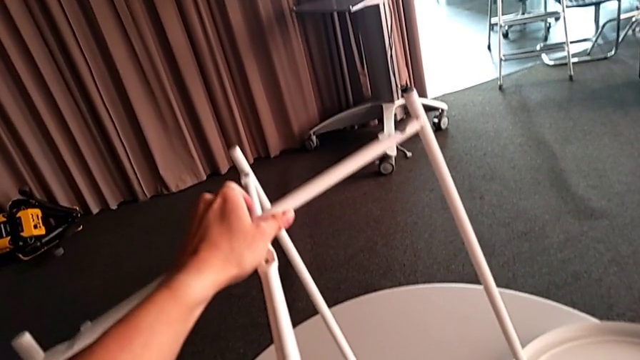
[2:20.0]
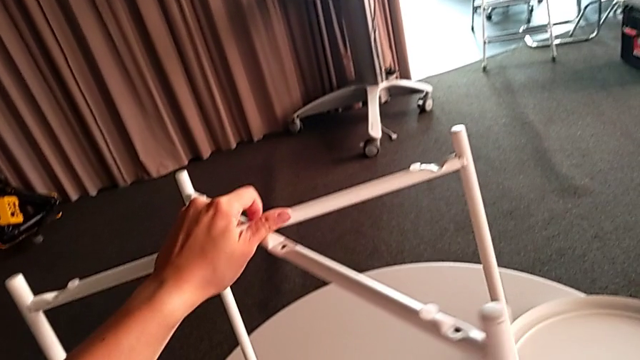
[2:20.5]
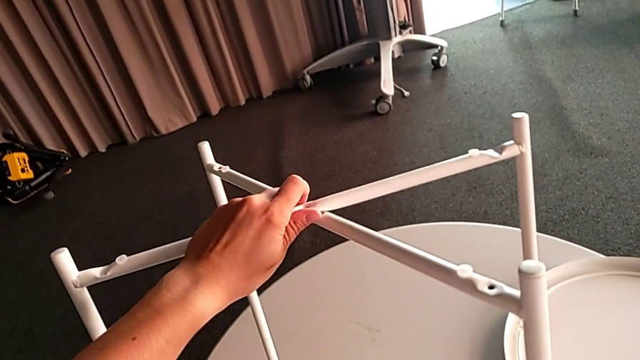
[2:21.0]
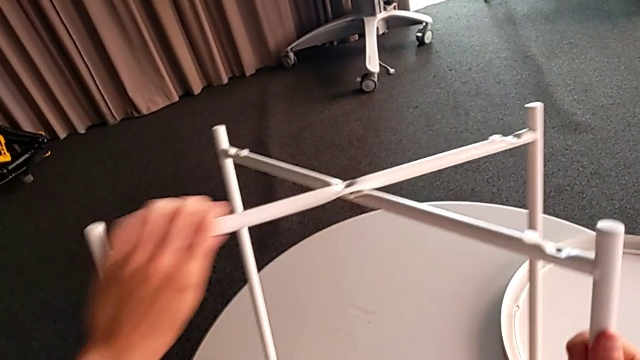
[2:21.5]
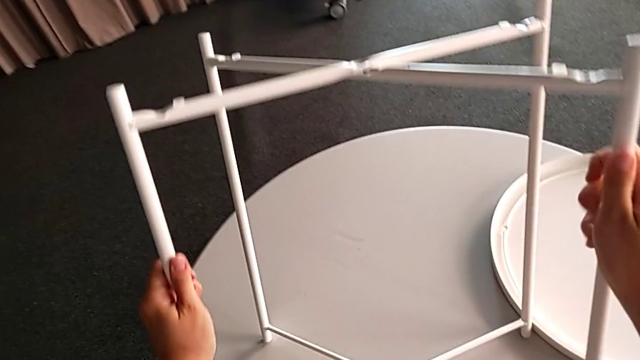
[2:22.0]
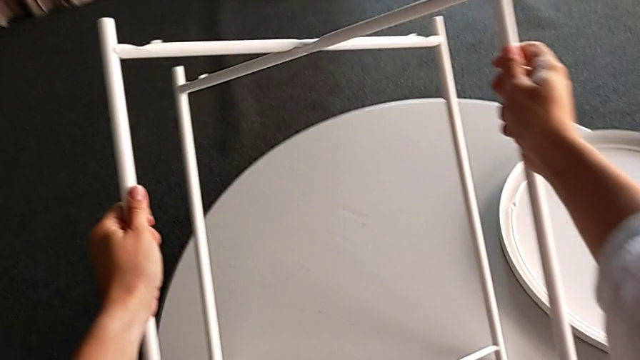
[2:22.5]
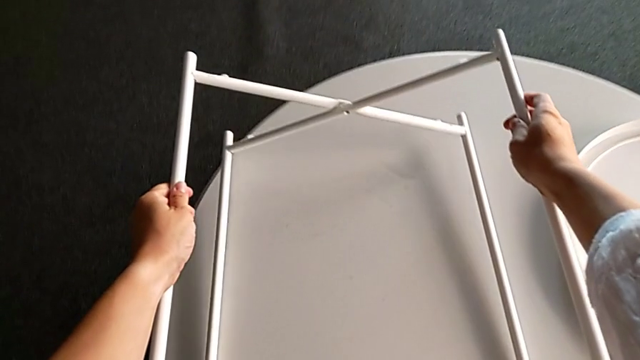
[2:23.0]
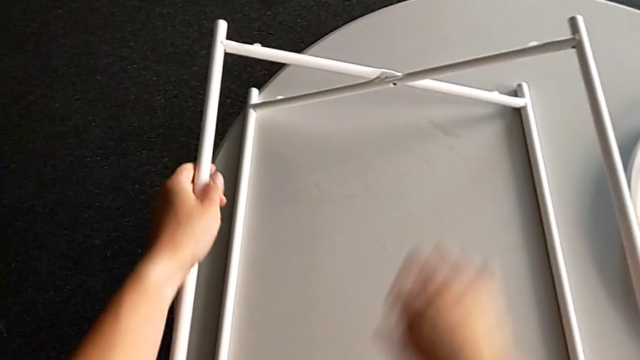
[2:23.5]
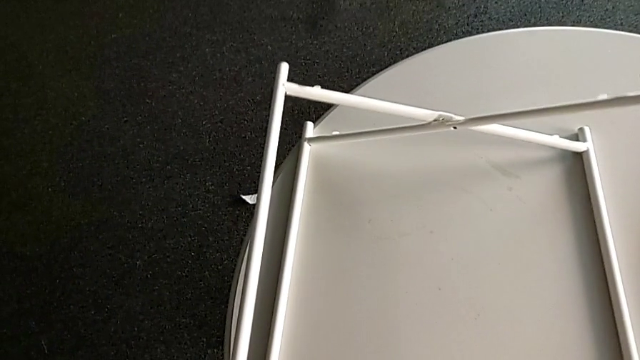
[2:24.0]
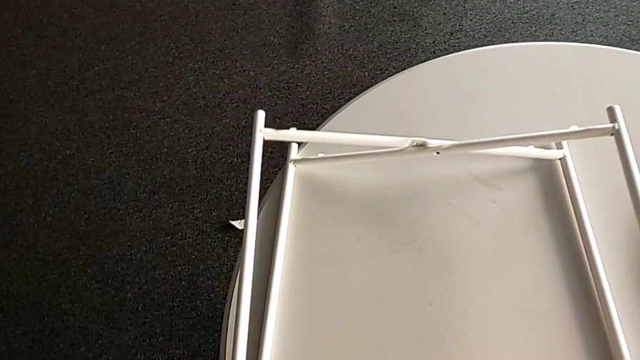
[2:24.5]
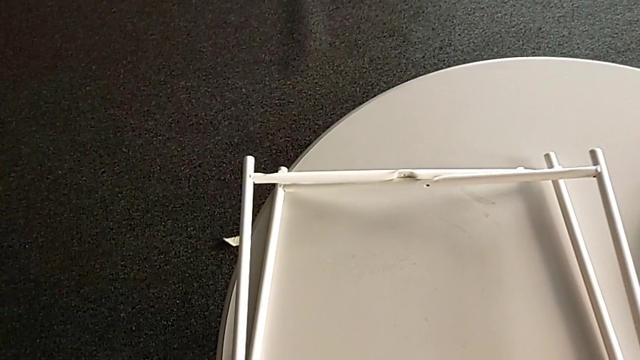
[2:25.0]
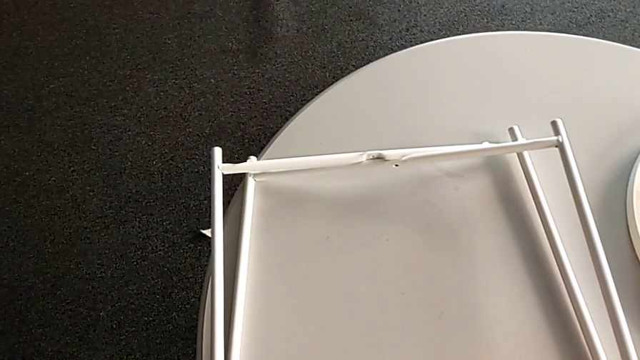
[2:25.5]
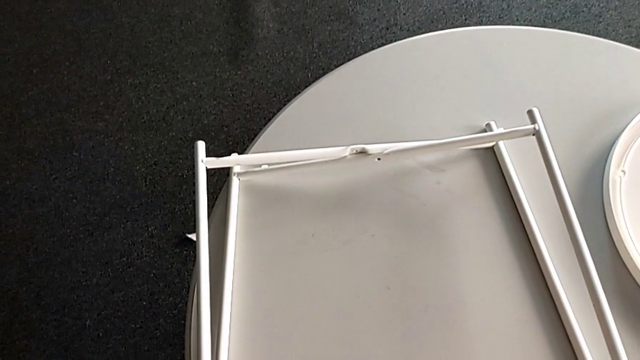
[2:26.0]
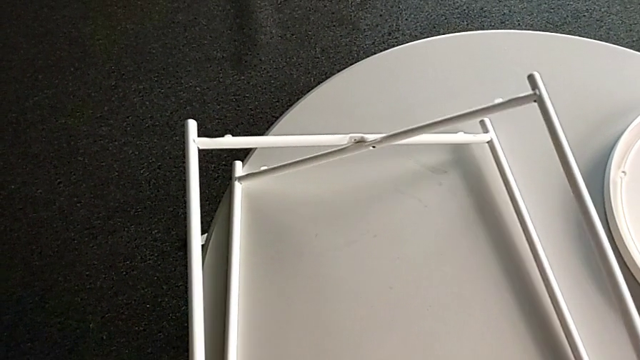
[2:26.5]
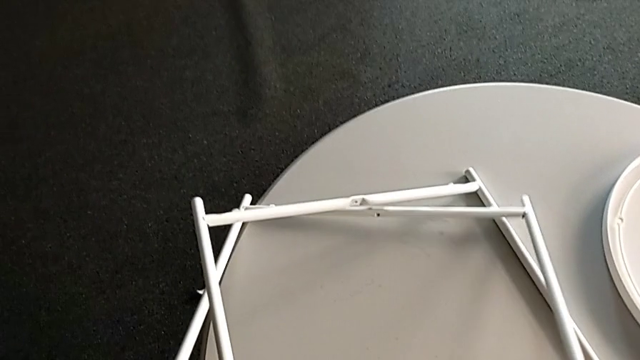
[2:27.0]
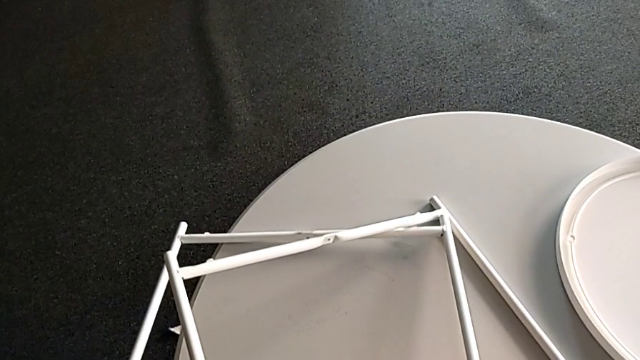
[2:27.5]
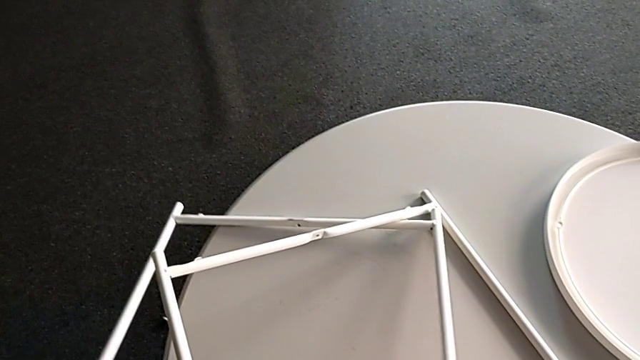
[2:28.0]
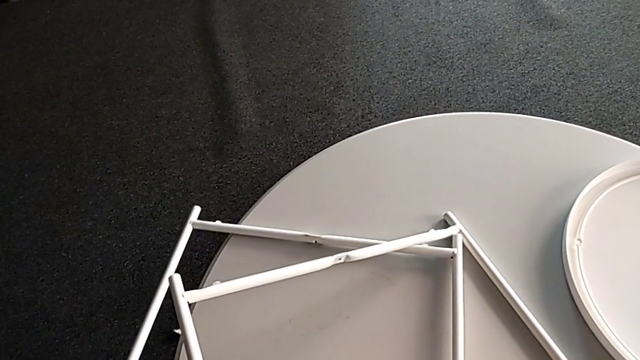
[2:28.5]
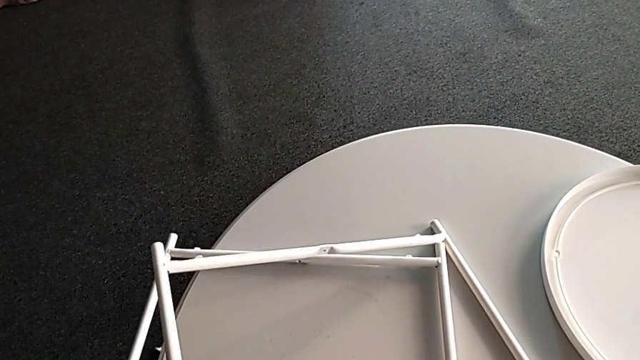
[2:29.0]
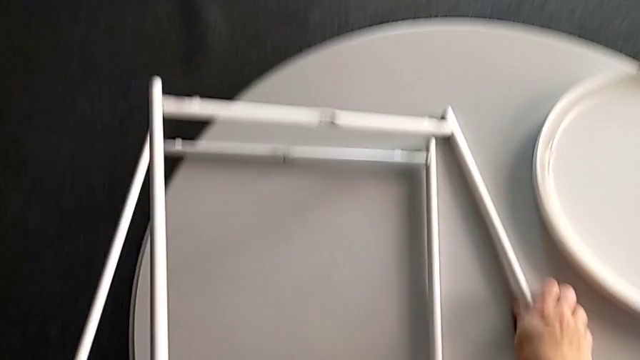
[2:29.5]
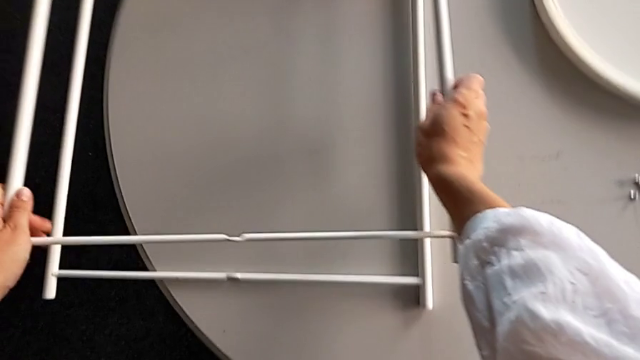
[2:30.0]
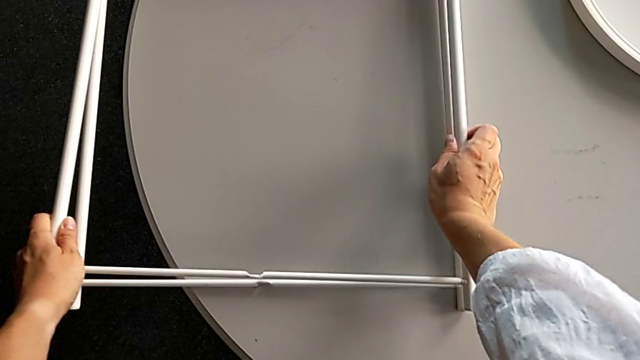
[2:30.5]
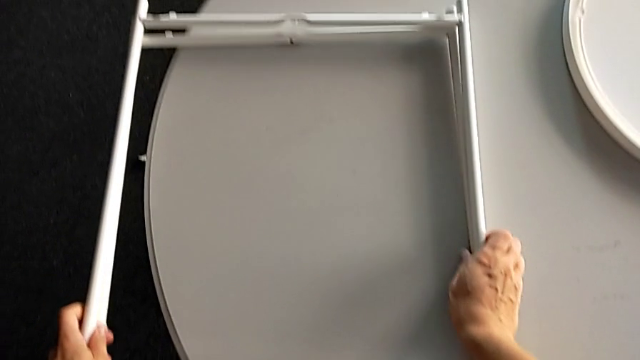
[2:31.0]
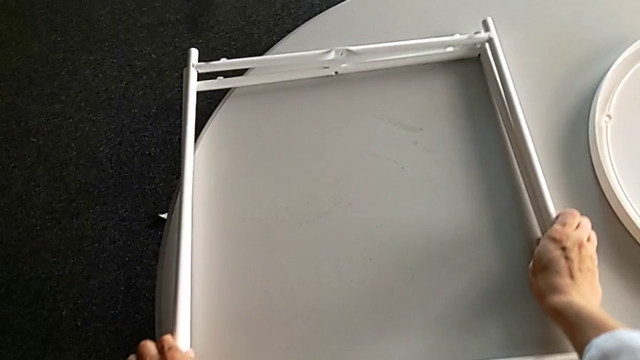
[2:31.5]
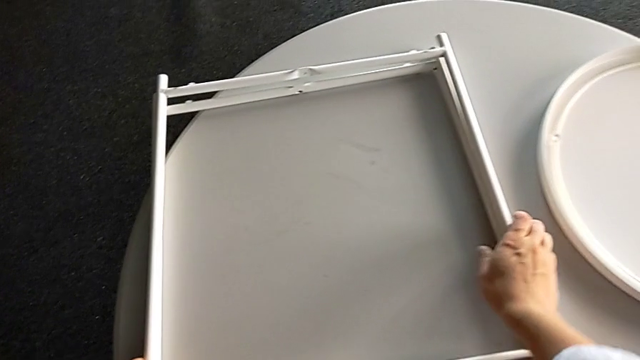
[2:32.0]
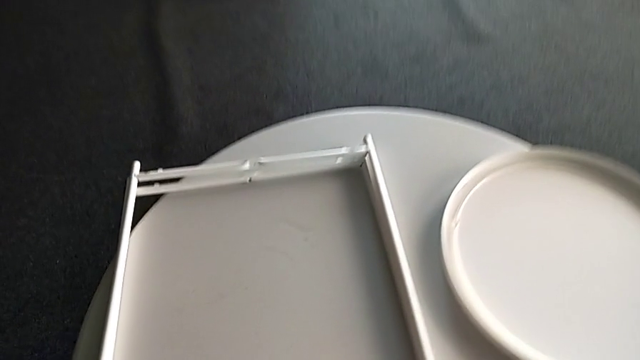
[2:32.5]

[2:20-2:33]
The camera wearer is disassembling the legs. They rotate the leg, disassemble it, place it and slide it.
